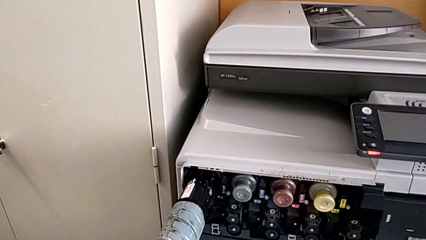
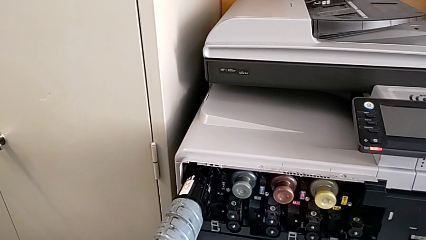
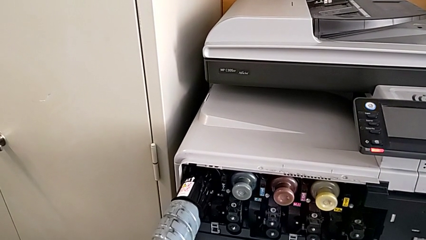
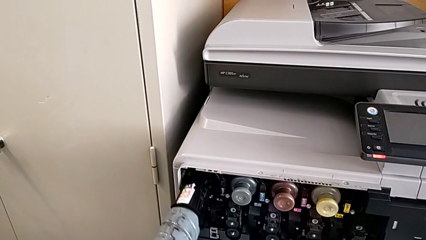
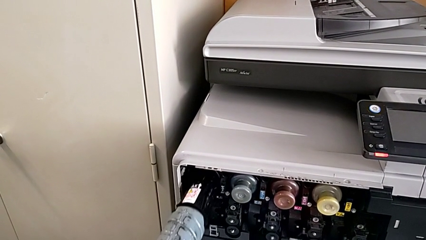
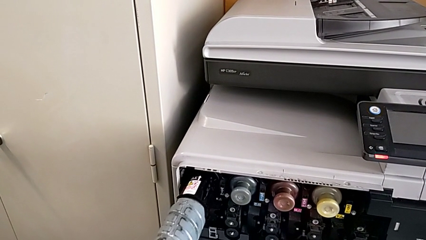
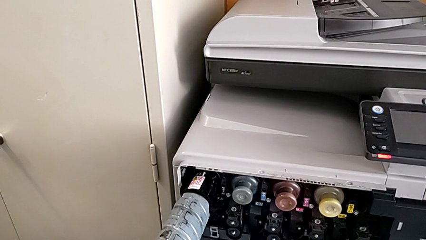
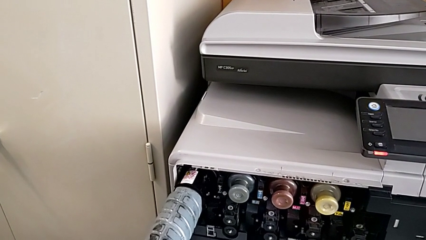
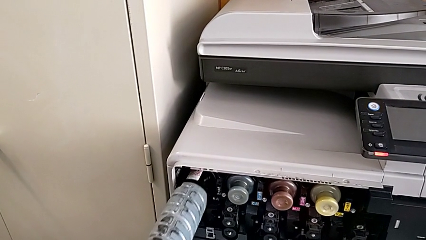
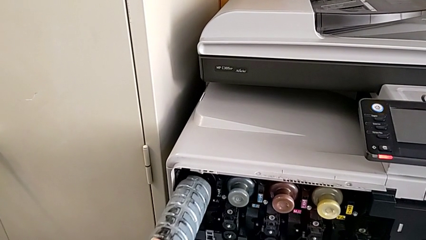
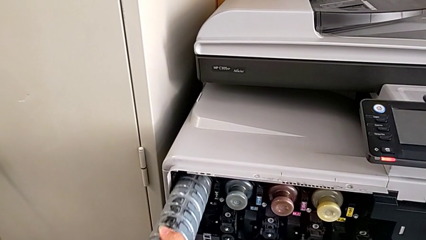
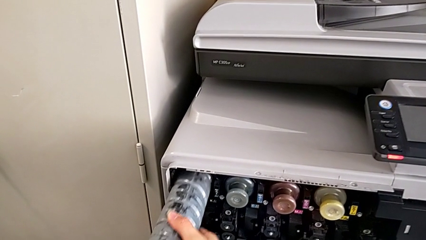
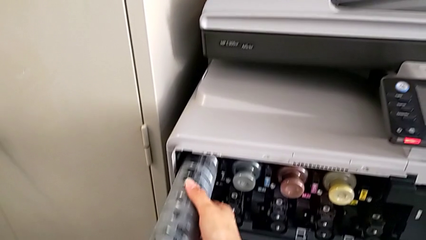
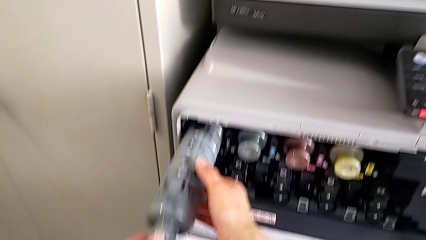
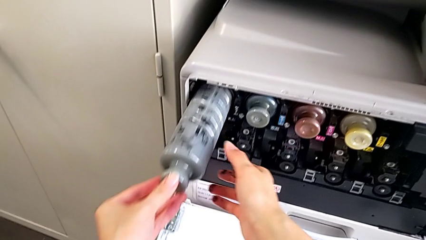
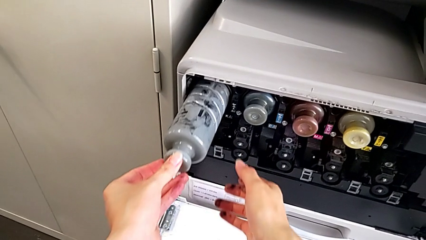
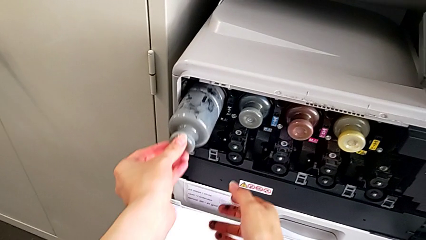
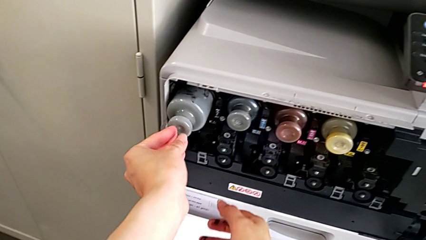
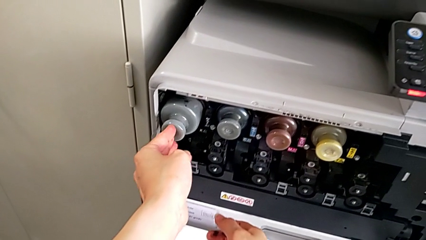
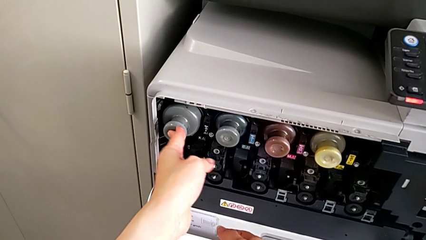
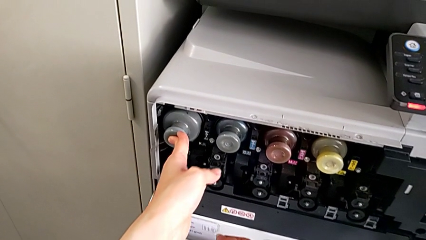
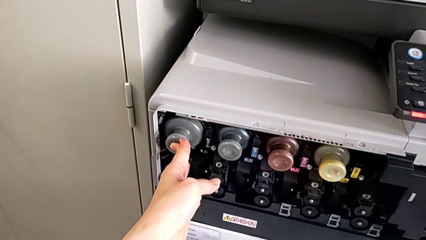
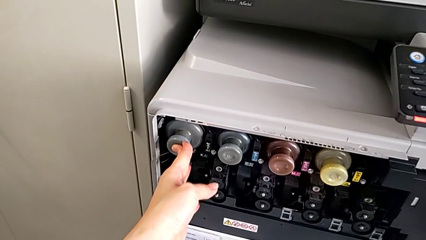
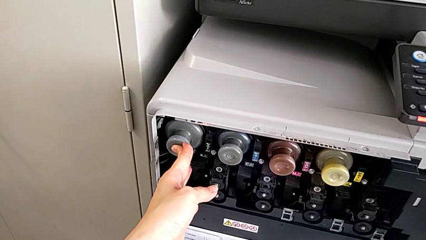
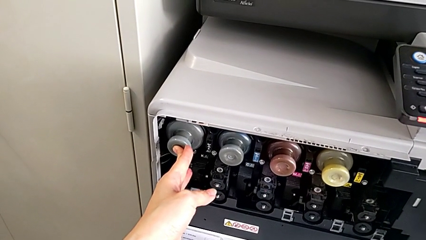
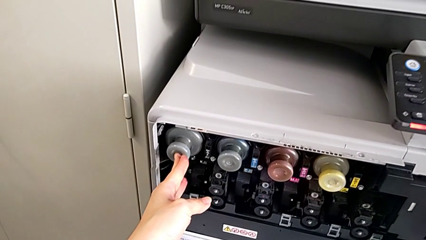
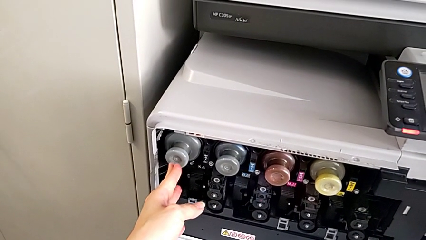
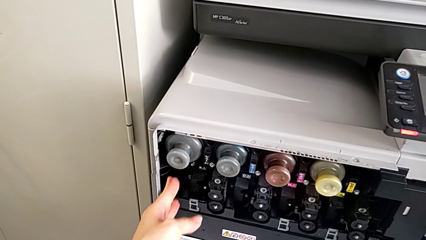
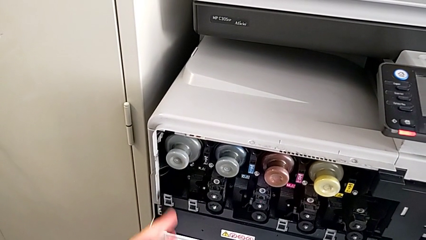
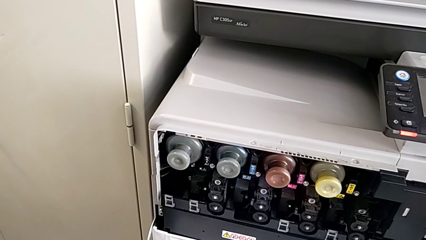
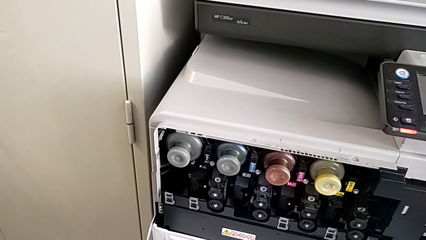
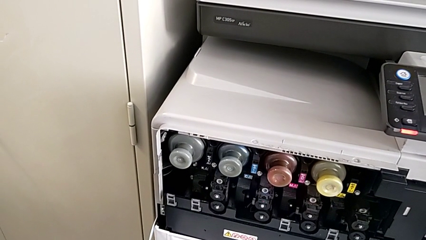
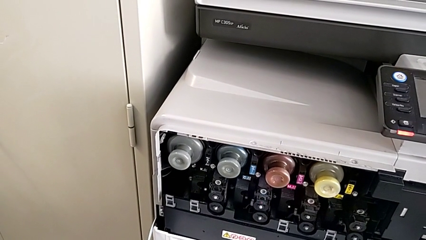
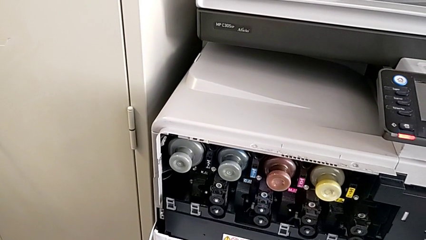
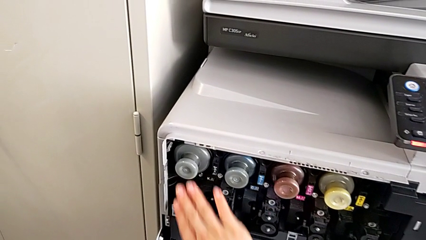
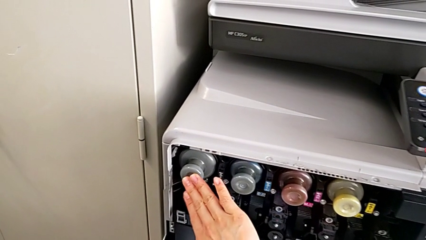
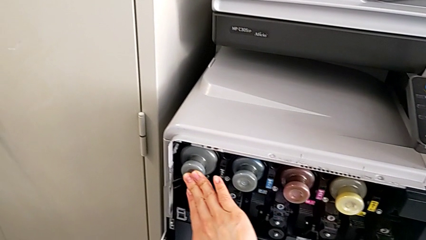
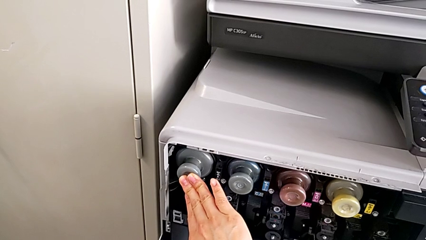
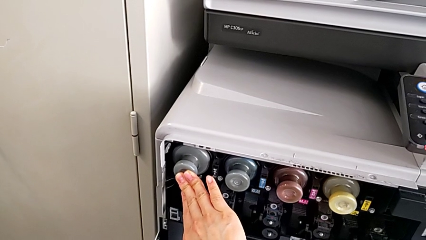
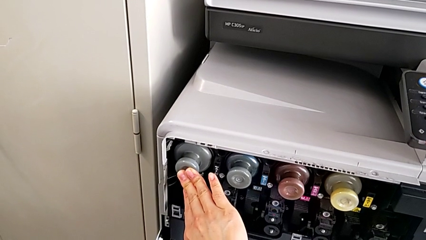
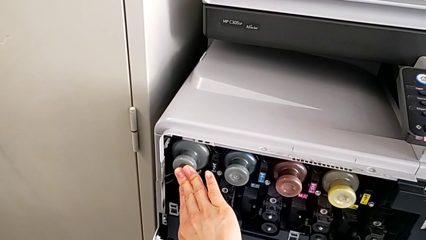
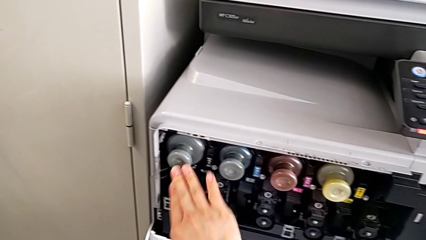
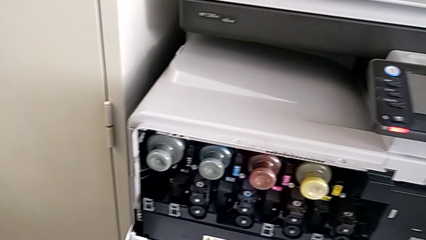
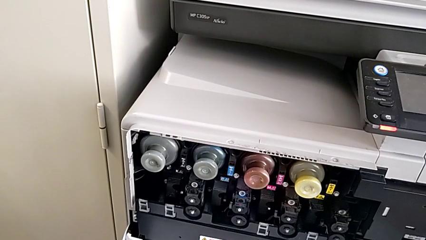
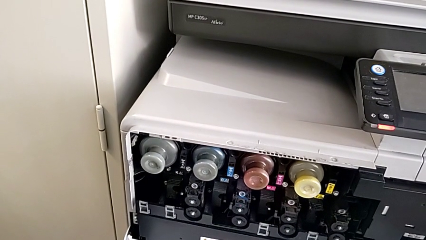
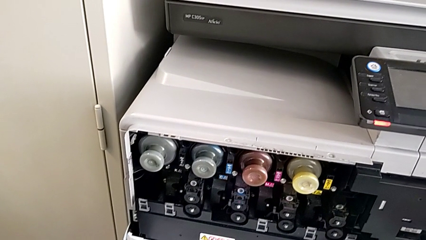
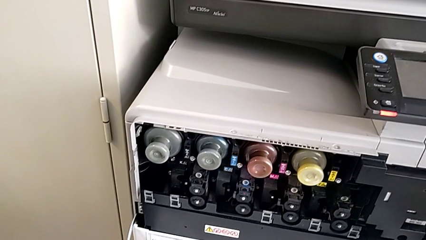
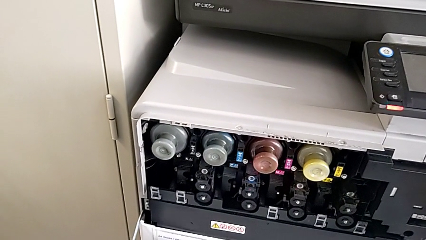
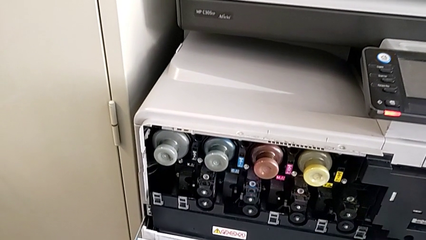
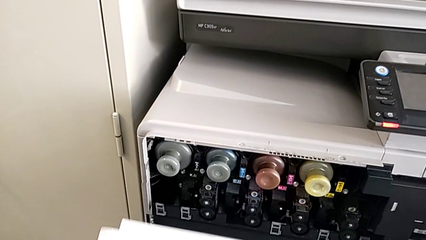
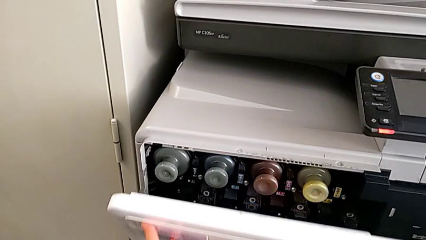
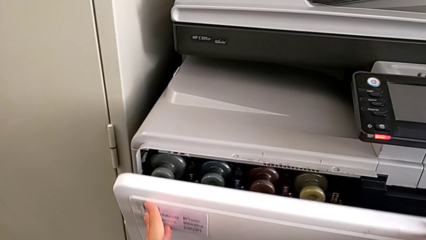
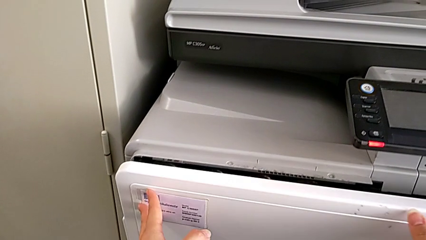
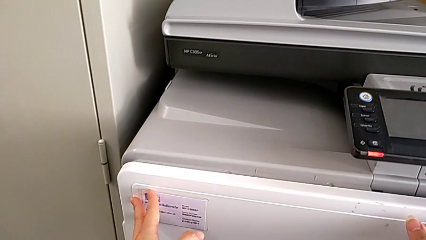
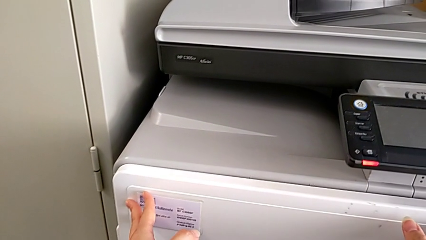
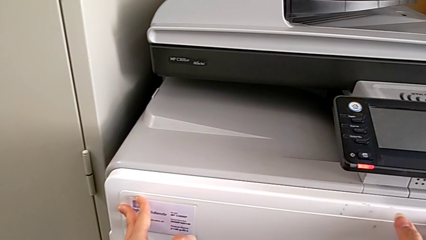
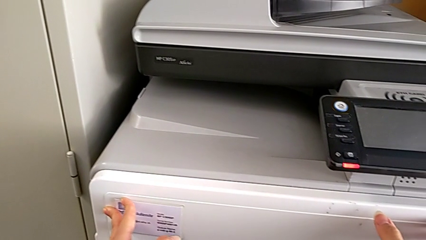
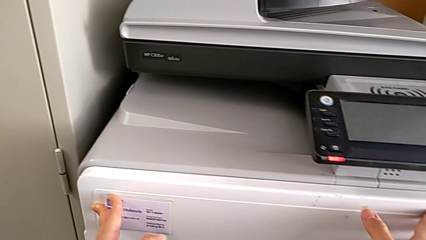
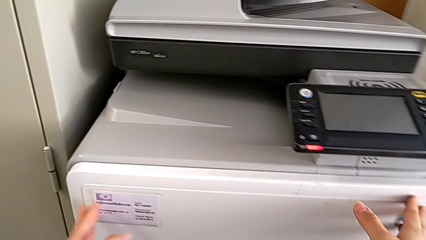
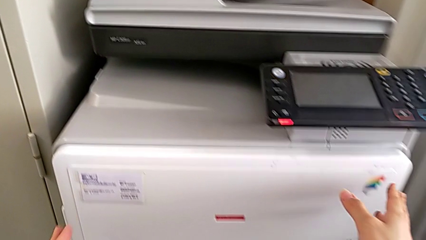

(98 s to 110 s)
The camera wearer is exchanging a black ink cartridge. They push the ink cartridge and close the cartridge gate.
